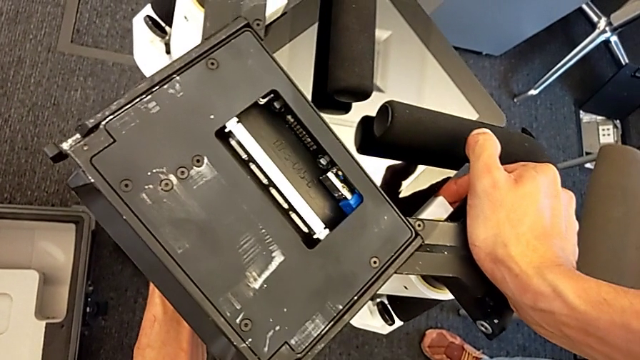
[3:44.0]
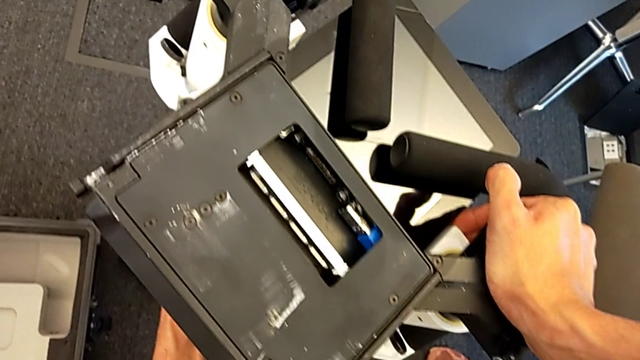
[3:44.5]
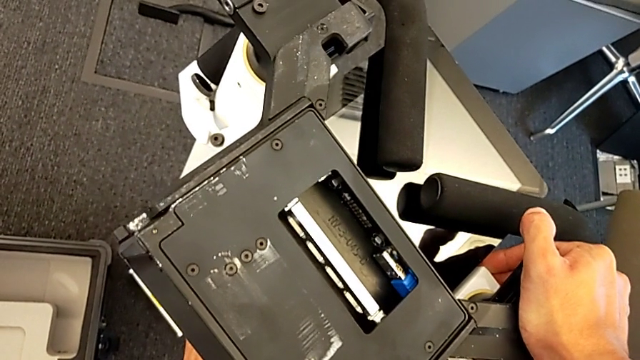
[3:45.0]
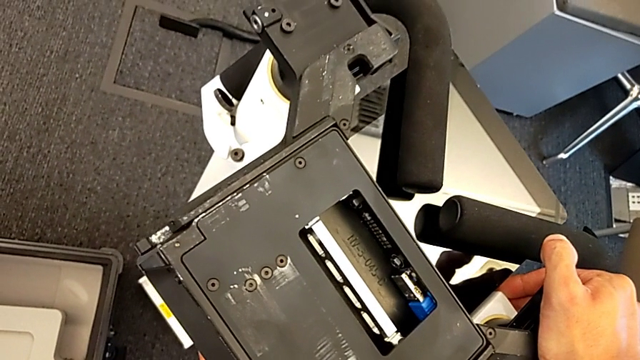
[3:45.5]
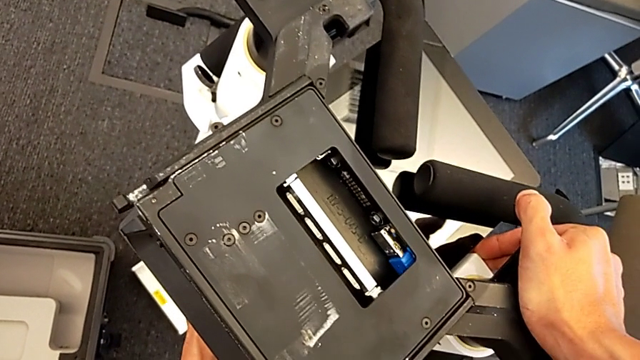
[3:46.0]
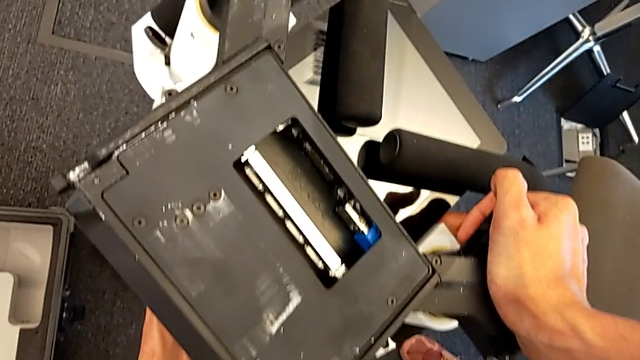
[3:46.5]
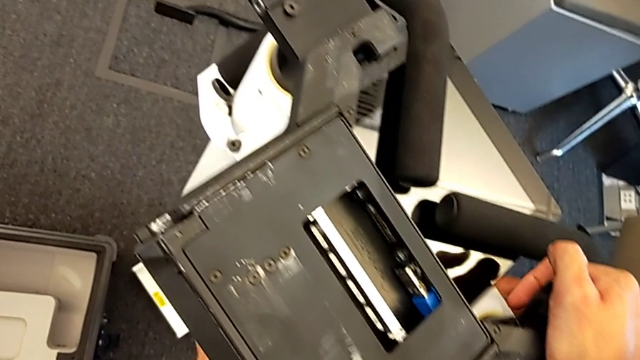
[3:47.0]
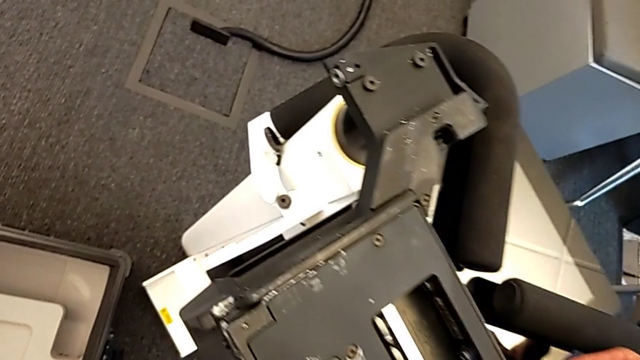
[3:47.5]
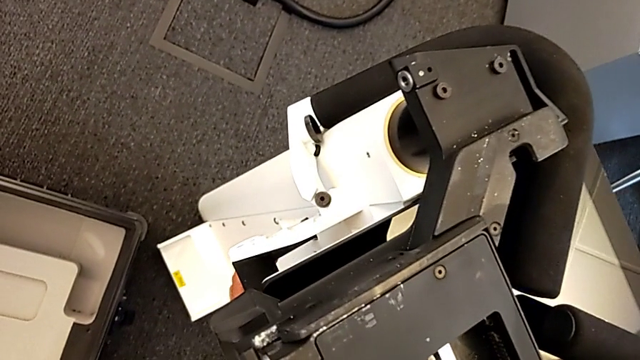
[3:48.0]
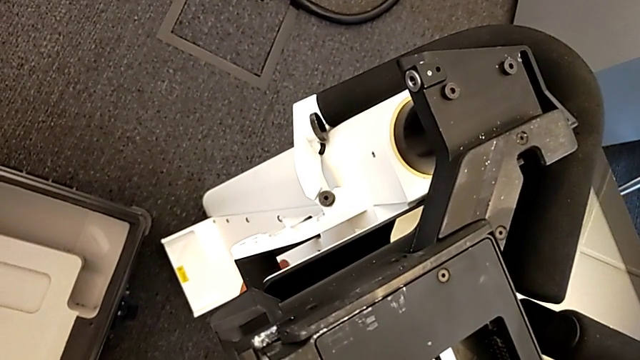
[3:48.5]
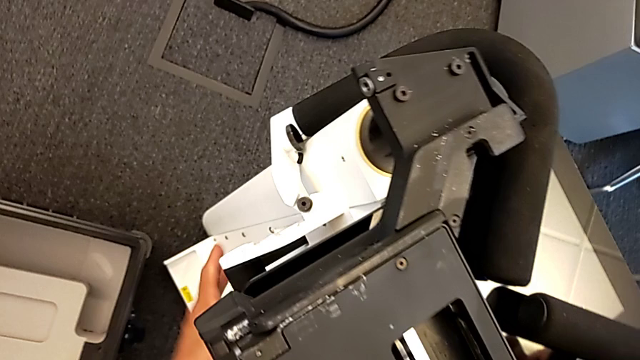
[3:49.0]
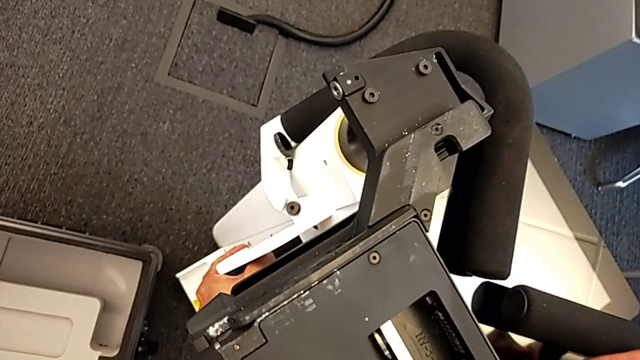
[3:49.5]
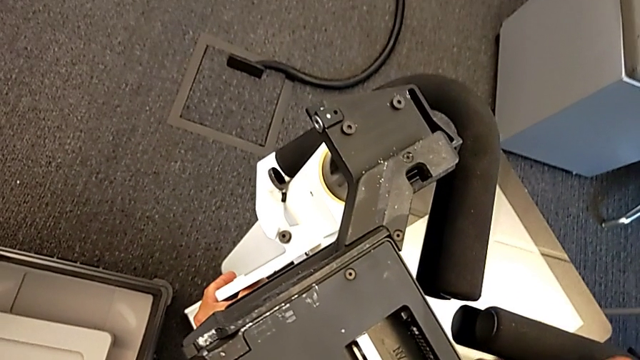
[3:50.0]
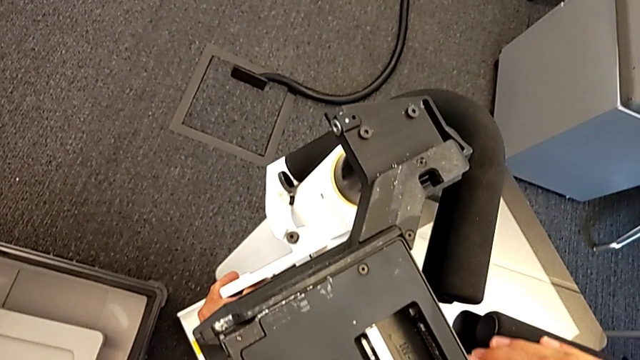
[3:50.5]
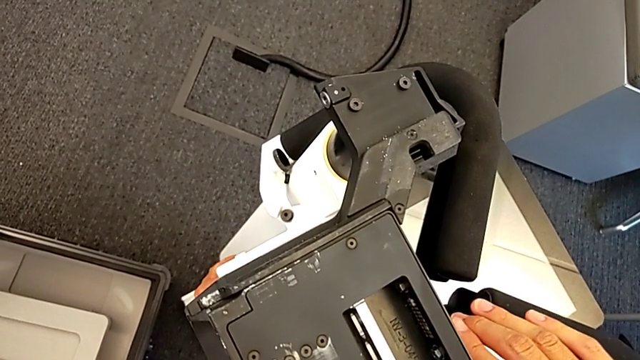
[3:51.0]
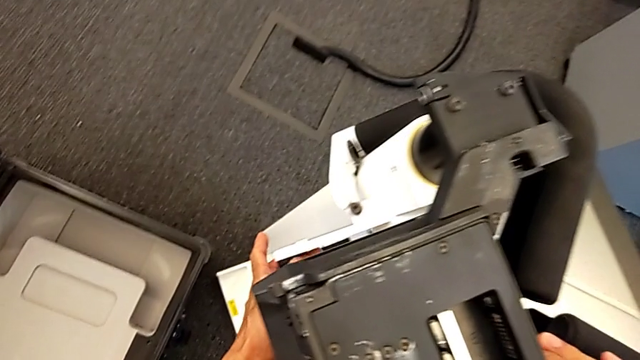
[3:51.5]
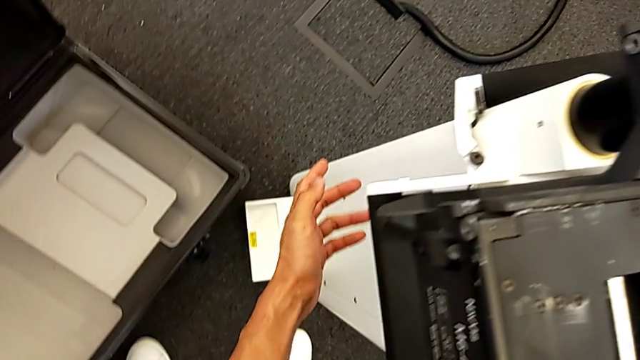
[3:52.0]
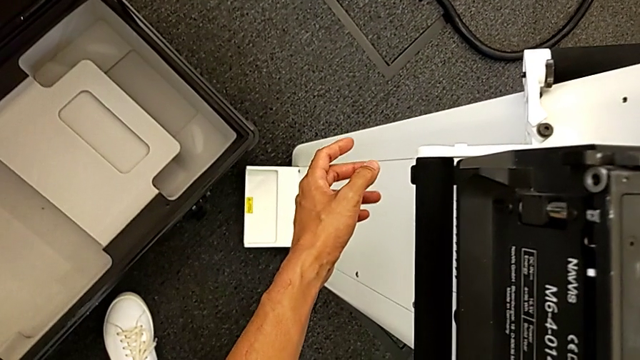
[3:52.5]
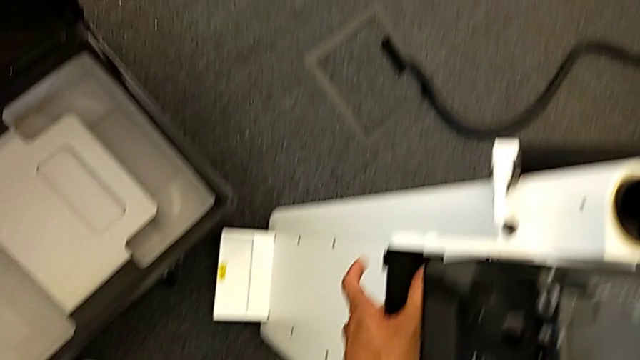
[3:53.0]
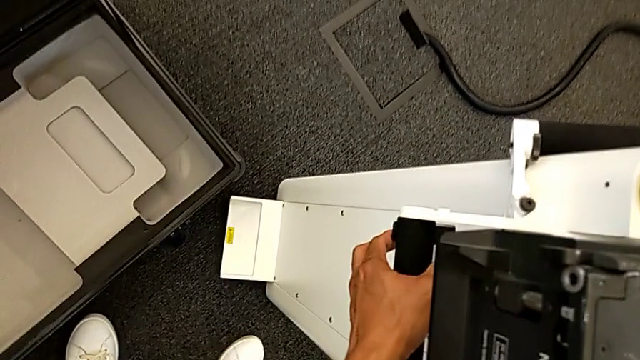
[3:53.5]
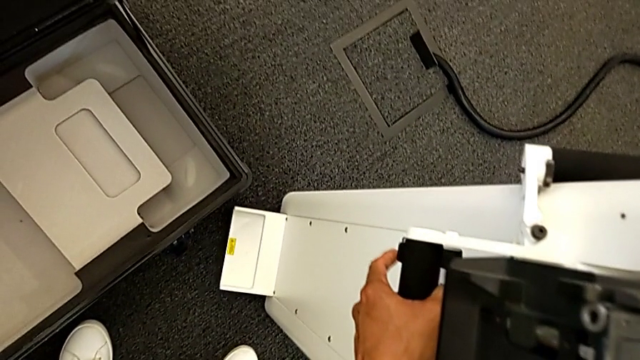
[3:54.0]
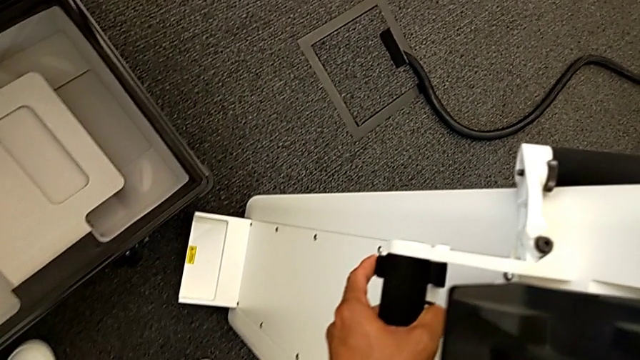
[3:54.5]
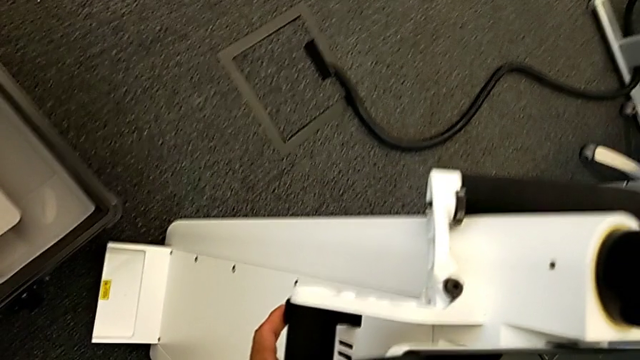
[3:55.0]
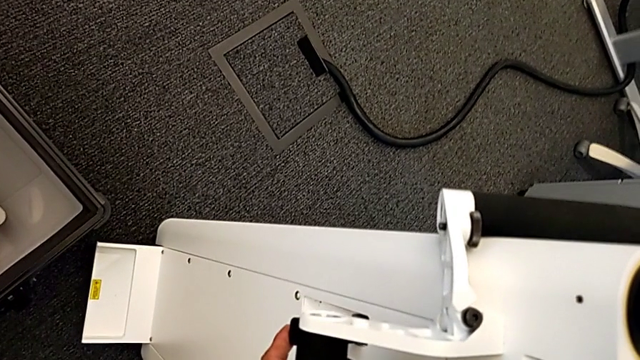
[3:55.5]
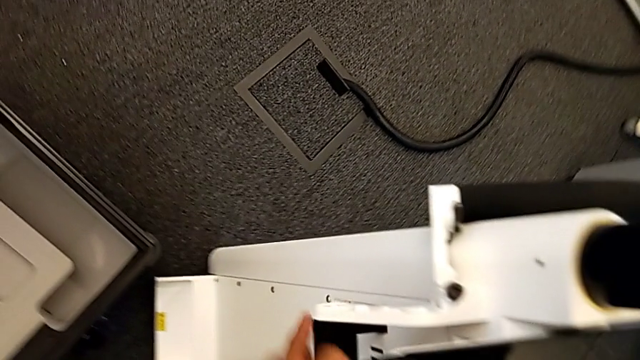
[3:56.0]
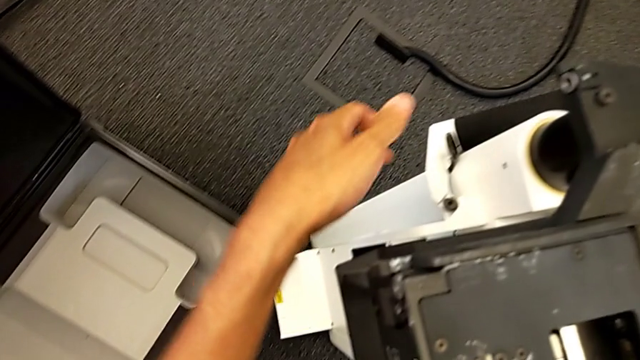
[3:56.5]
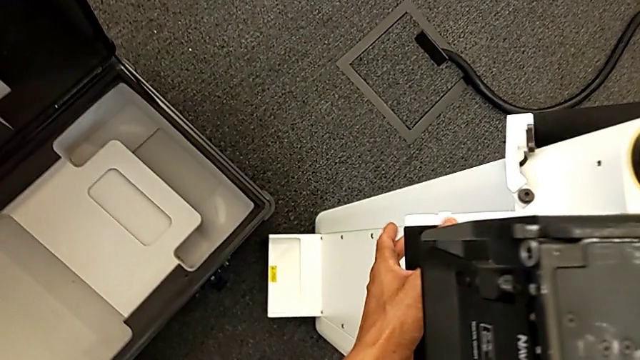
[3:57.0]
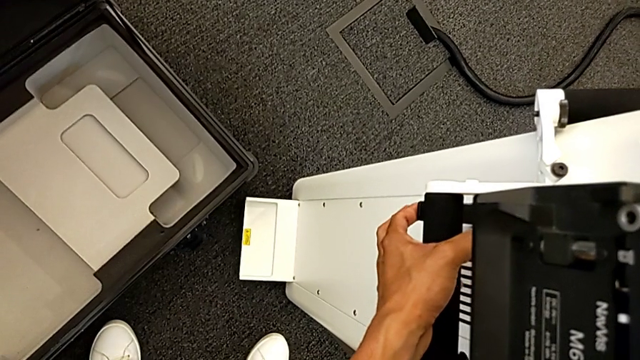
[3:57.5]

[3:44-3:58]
The camera wearer is replacing the body. They push the M6 body, lift the lever and push the M6 body.

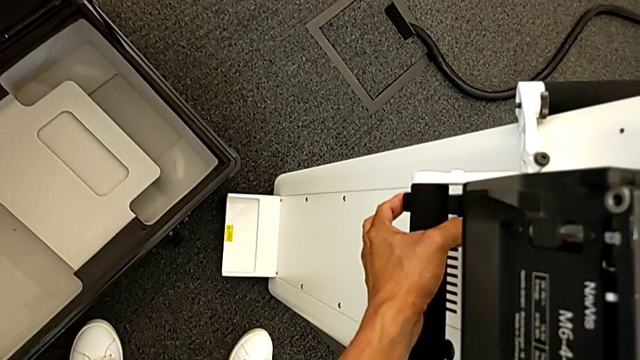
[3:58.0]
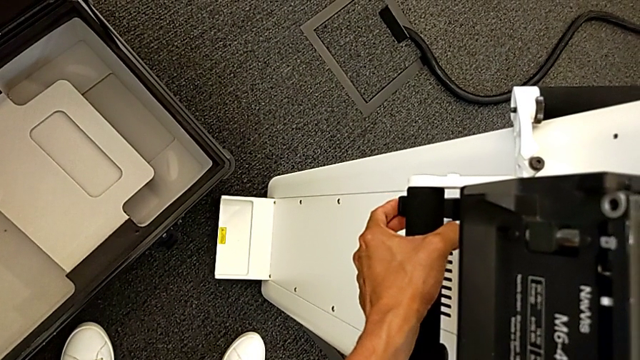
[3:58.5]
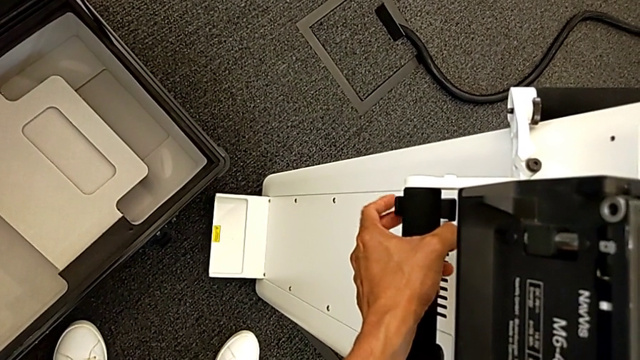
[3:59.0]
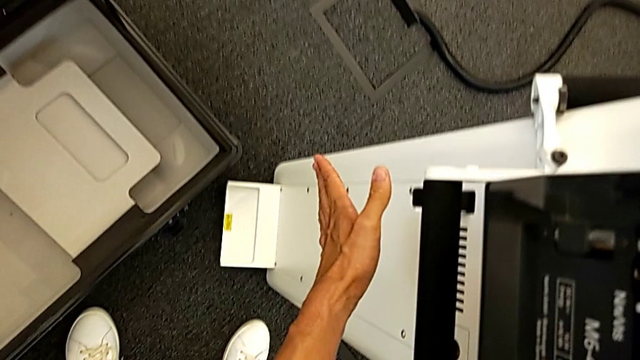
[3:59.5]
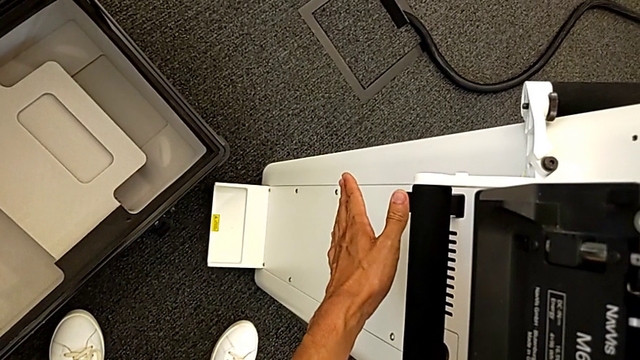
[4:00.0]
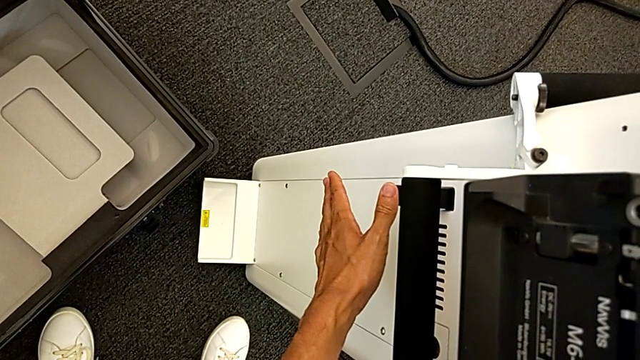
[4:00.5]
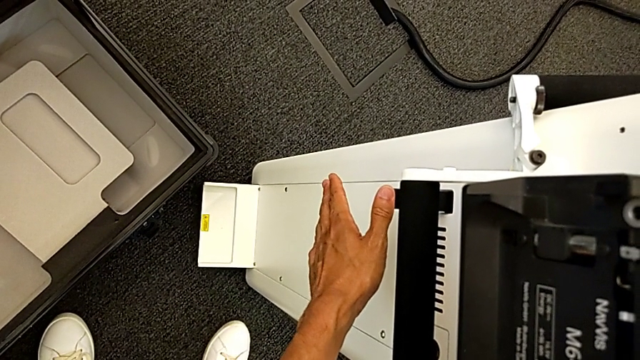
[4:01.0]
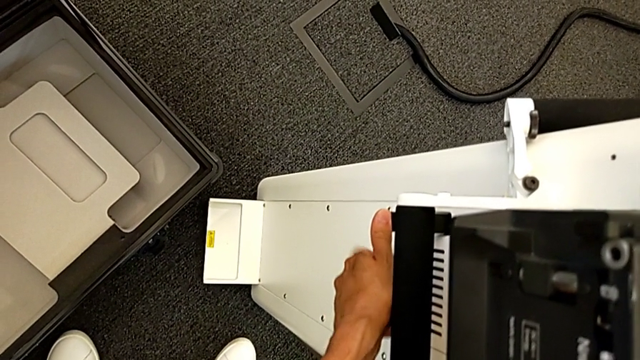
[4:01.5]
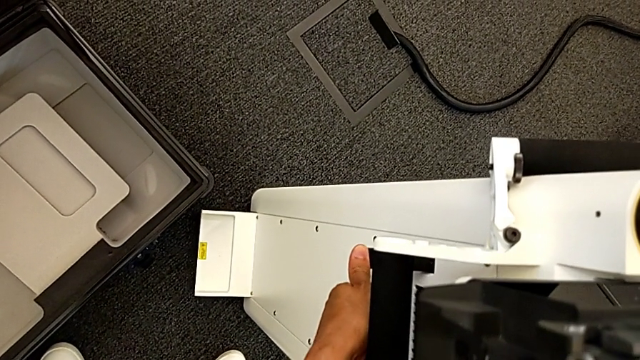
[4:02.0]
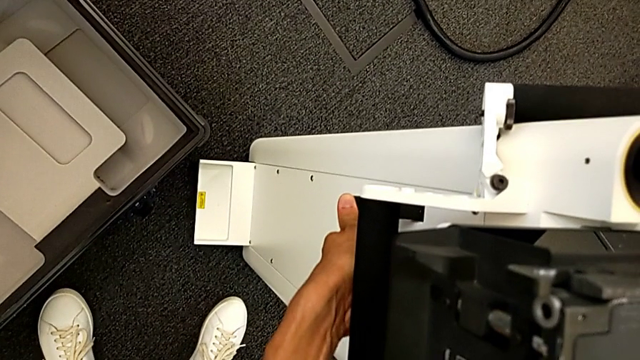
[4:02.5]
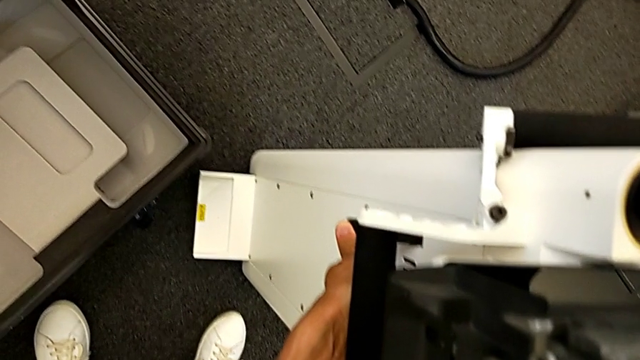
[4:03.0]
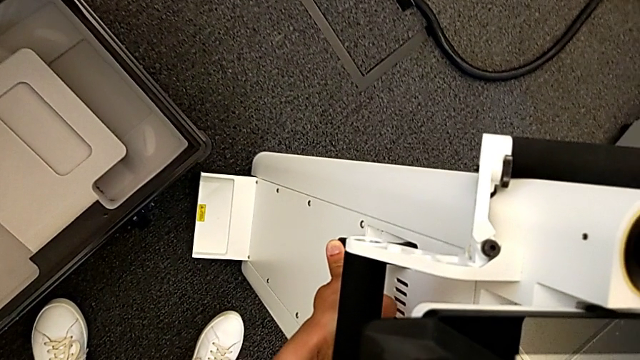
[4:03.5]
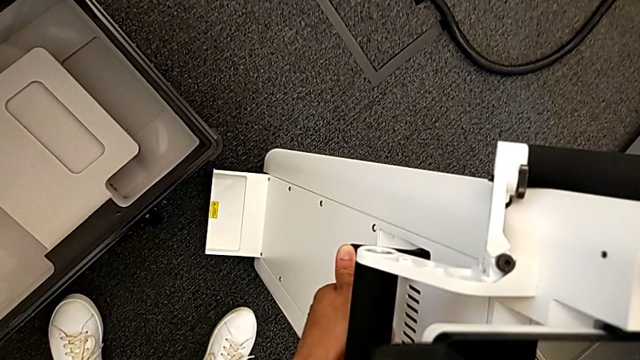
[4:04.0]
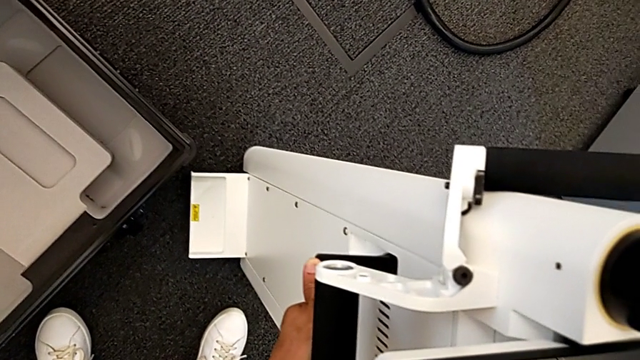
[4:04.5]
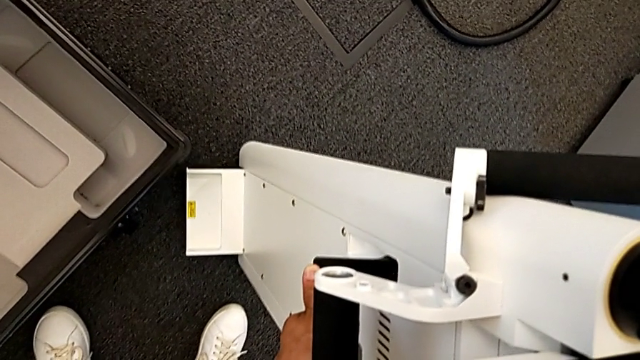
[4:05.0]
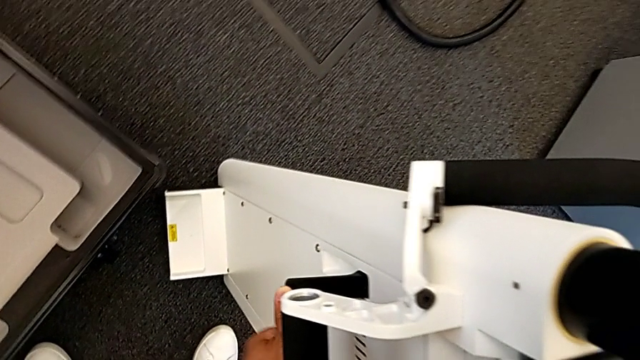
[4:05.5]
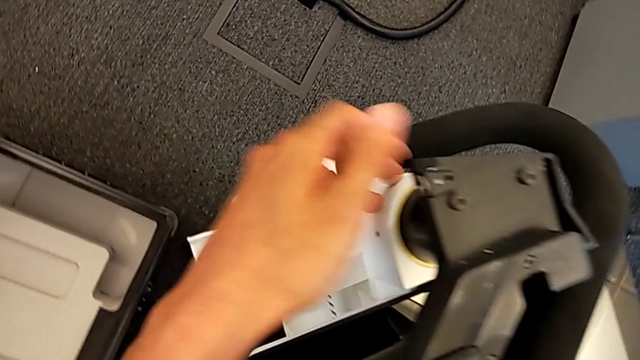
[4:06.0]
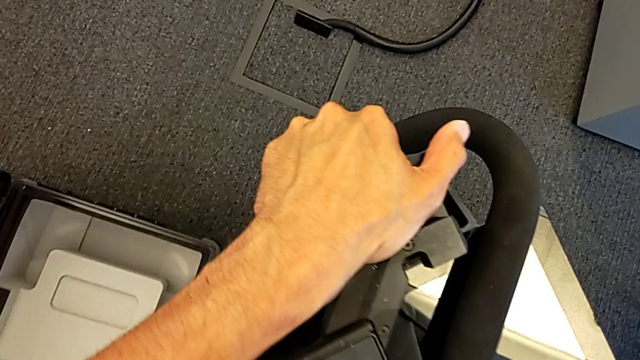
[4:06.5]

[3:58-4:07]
The camera wearer is replacing the body. They push the lever.
